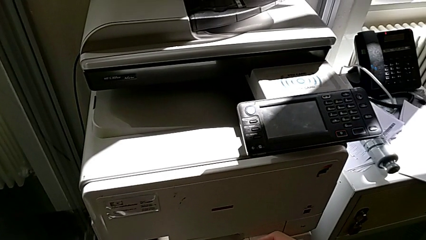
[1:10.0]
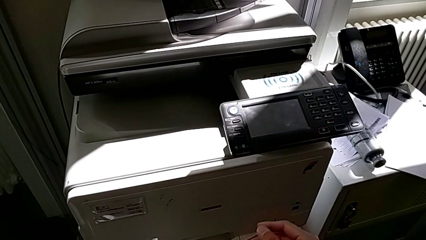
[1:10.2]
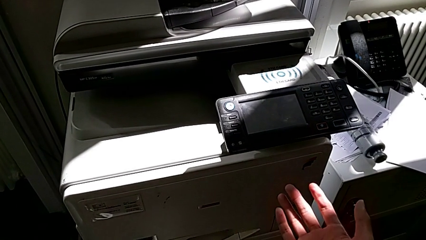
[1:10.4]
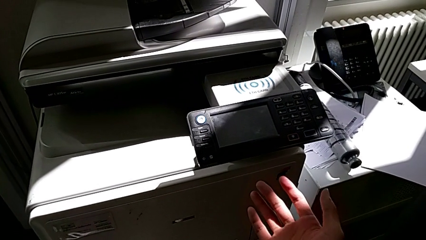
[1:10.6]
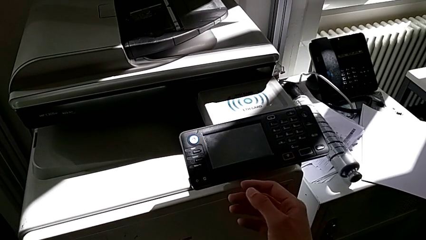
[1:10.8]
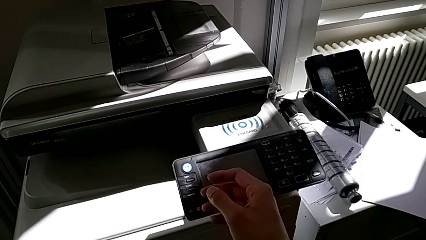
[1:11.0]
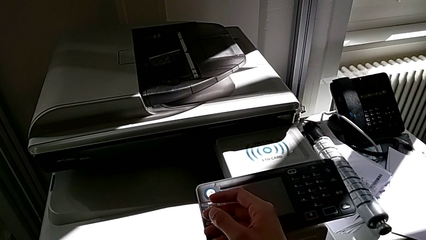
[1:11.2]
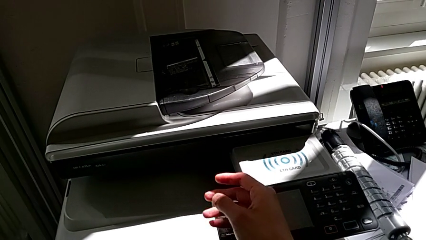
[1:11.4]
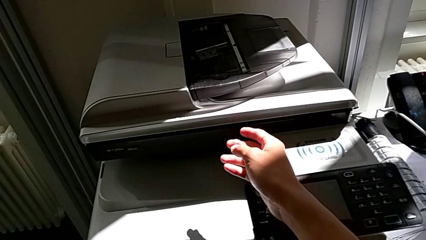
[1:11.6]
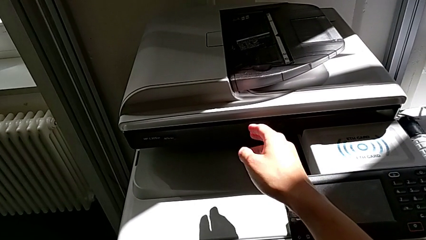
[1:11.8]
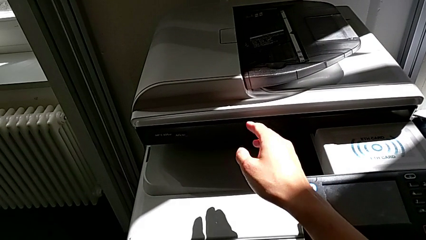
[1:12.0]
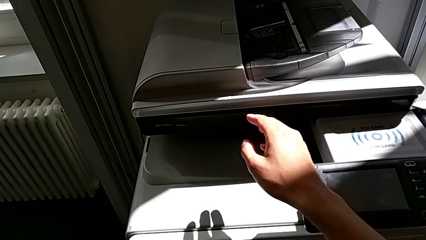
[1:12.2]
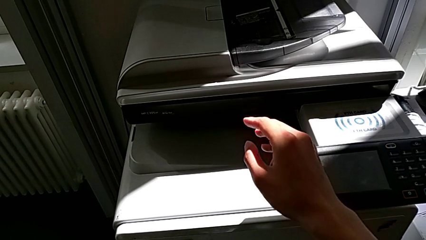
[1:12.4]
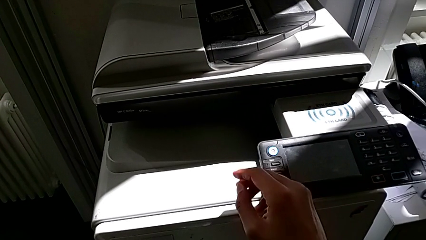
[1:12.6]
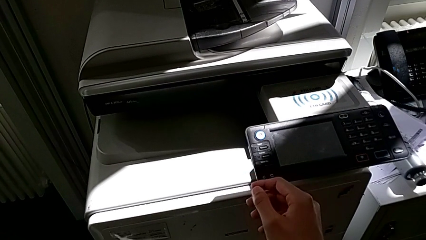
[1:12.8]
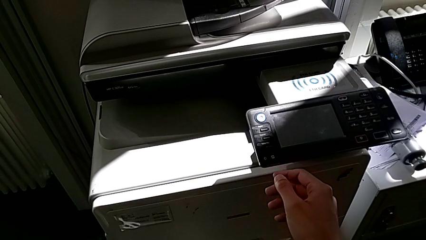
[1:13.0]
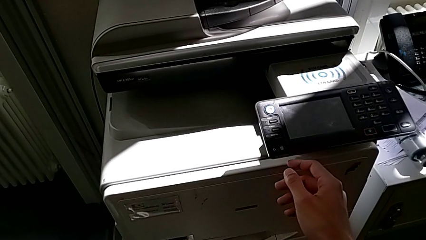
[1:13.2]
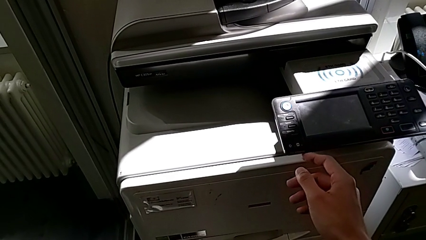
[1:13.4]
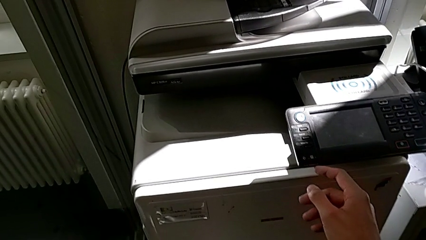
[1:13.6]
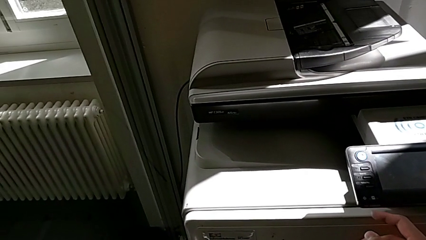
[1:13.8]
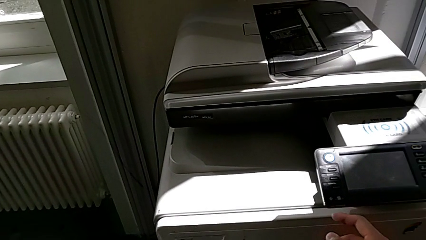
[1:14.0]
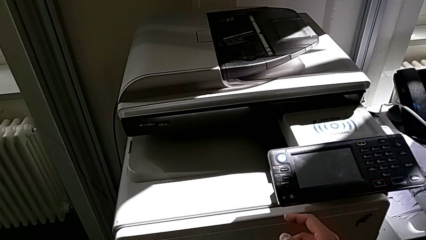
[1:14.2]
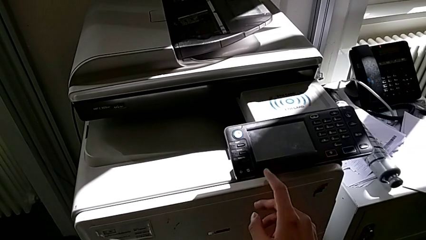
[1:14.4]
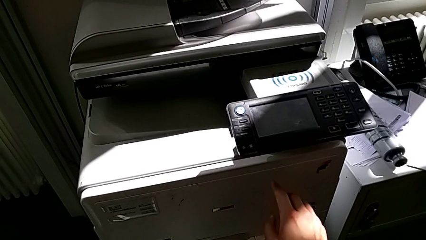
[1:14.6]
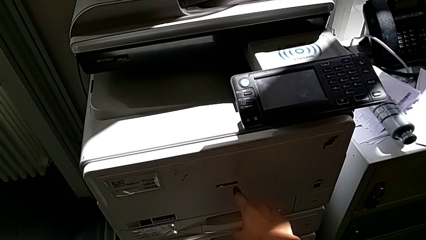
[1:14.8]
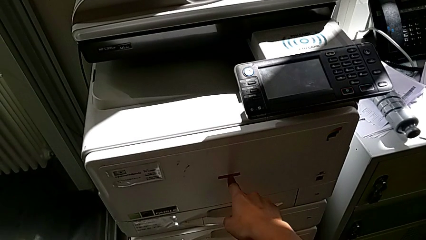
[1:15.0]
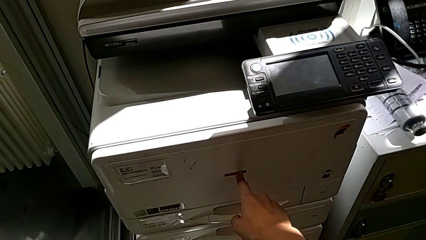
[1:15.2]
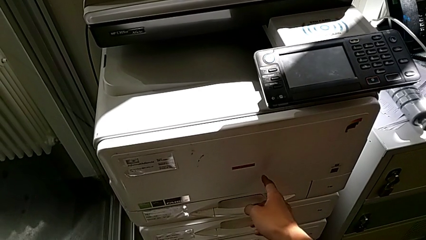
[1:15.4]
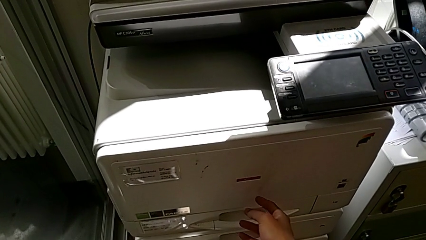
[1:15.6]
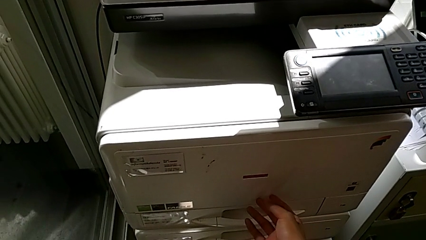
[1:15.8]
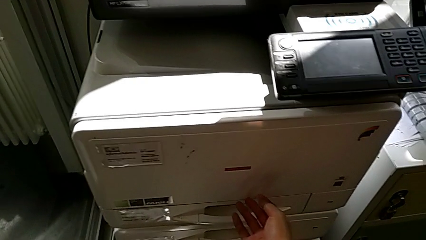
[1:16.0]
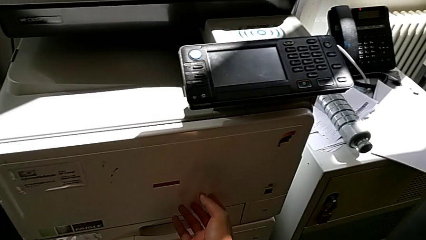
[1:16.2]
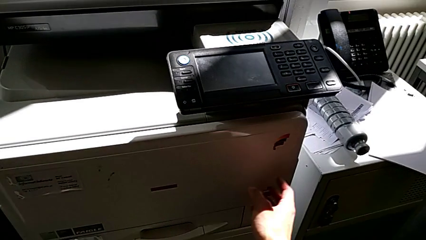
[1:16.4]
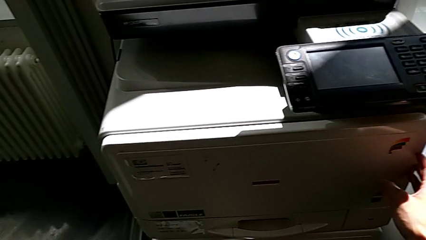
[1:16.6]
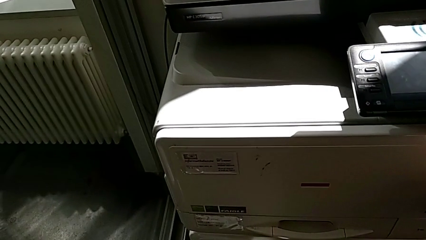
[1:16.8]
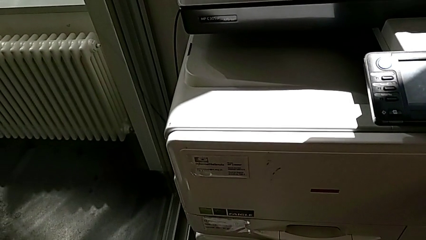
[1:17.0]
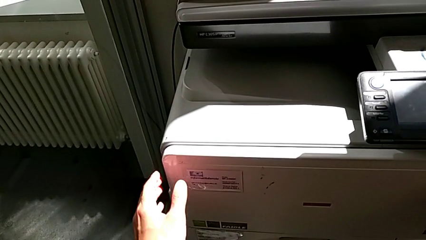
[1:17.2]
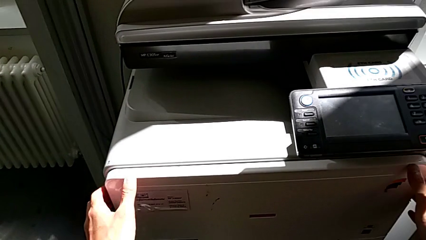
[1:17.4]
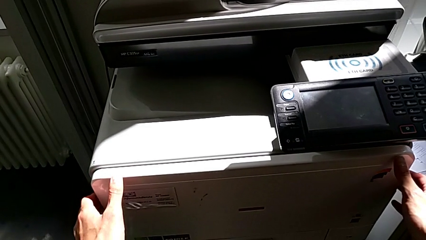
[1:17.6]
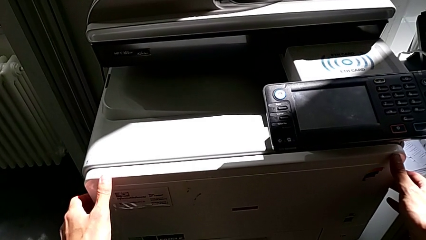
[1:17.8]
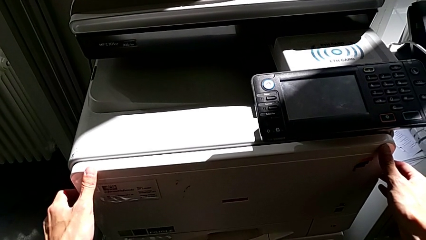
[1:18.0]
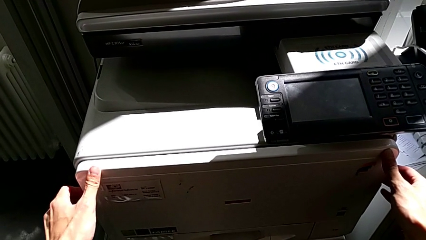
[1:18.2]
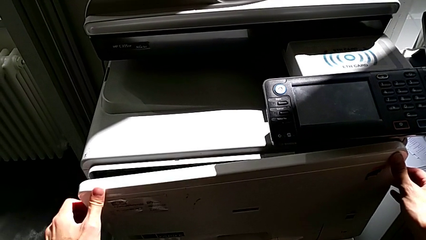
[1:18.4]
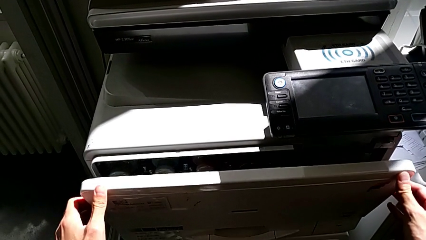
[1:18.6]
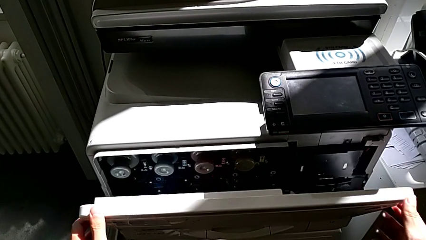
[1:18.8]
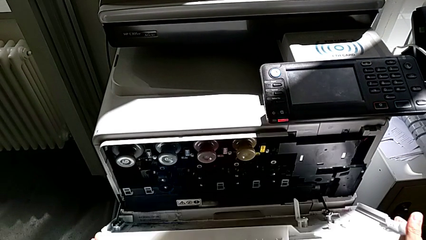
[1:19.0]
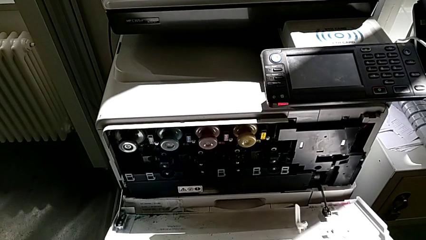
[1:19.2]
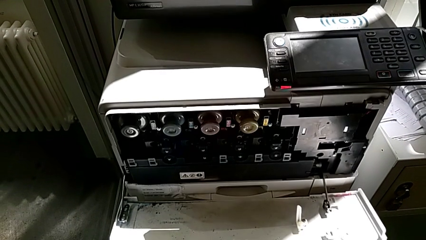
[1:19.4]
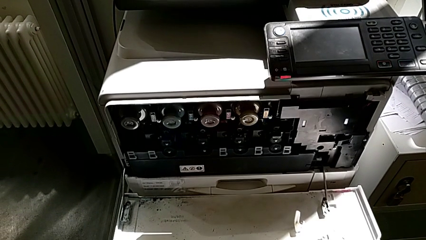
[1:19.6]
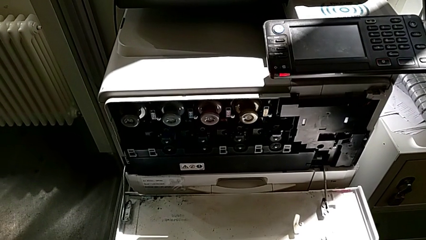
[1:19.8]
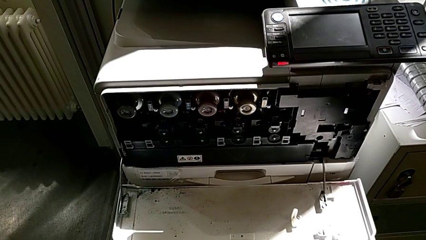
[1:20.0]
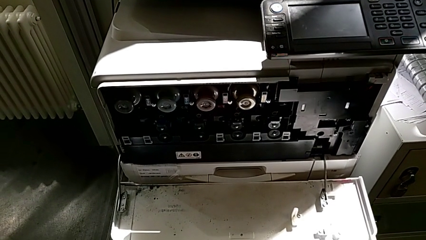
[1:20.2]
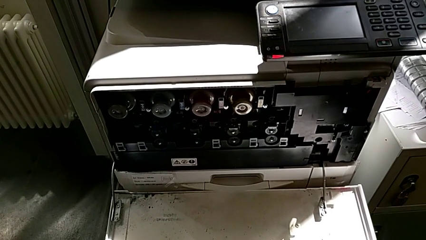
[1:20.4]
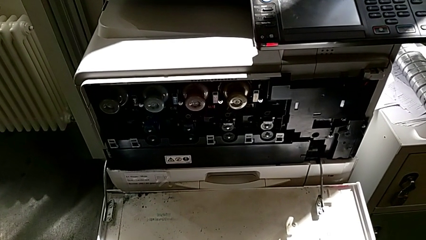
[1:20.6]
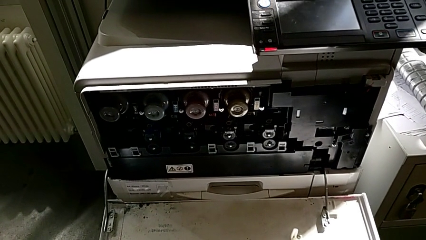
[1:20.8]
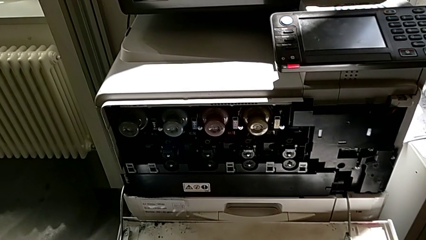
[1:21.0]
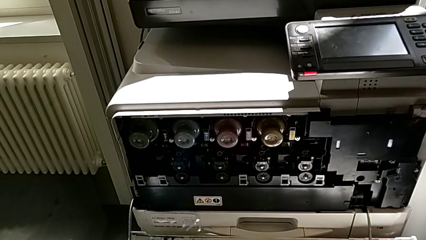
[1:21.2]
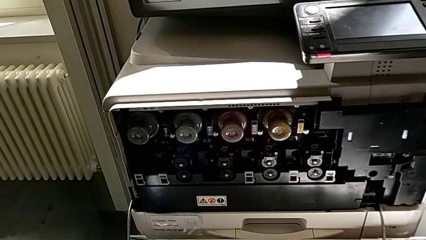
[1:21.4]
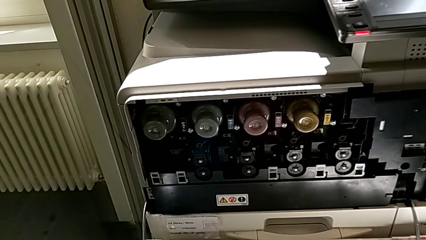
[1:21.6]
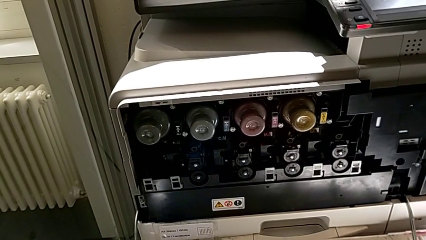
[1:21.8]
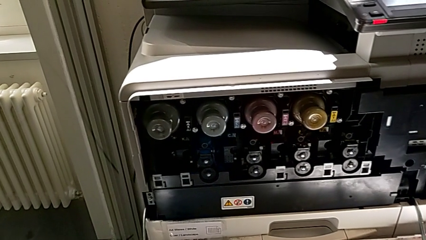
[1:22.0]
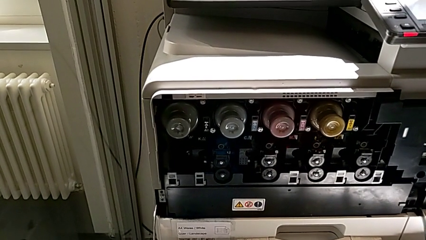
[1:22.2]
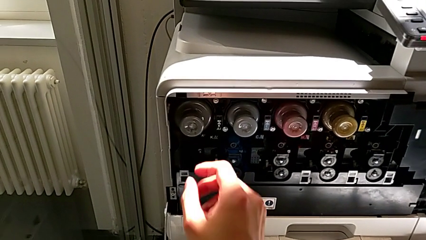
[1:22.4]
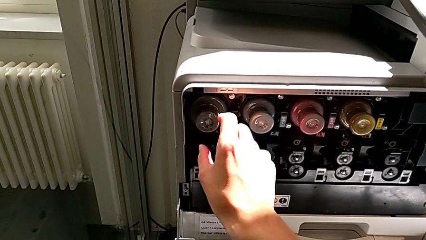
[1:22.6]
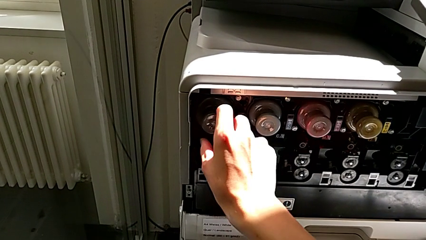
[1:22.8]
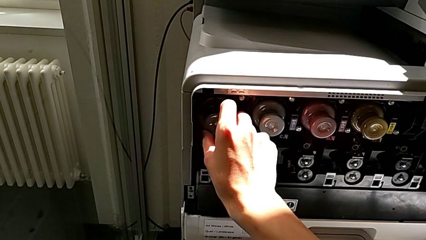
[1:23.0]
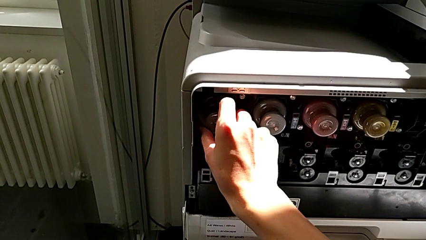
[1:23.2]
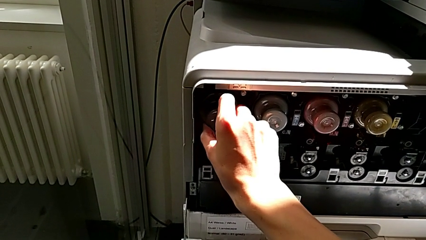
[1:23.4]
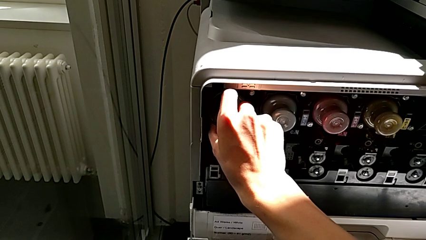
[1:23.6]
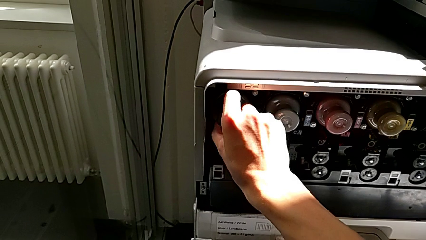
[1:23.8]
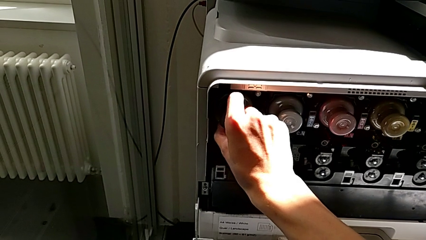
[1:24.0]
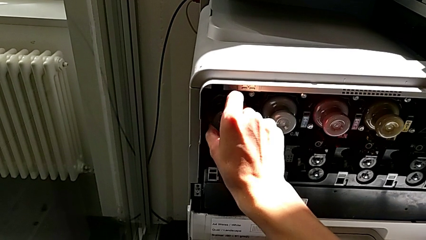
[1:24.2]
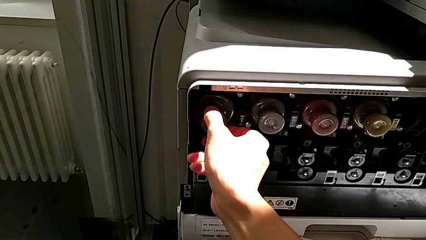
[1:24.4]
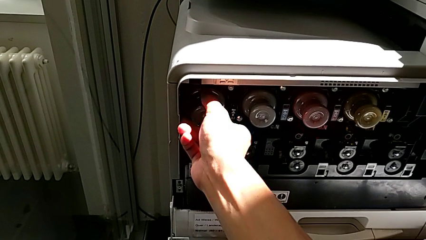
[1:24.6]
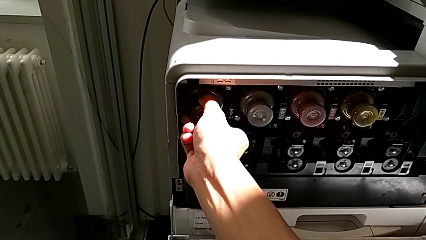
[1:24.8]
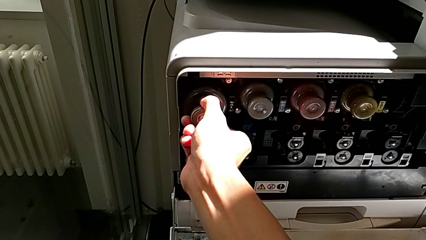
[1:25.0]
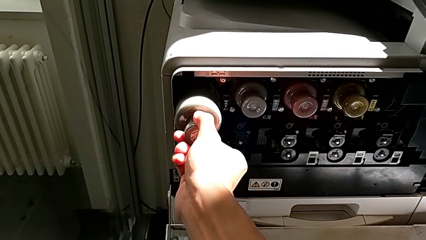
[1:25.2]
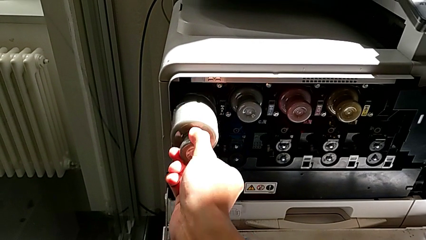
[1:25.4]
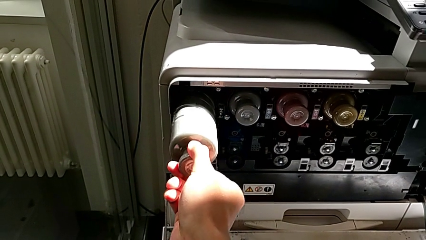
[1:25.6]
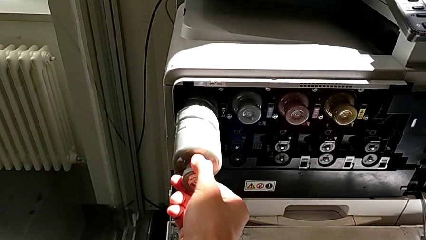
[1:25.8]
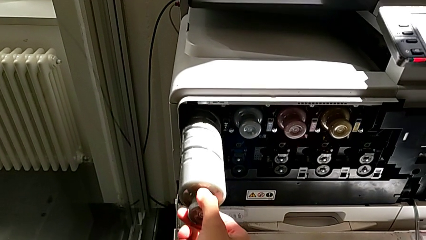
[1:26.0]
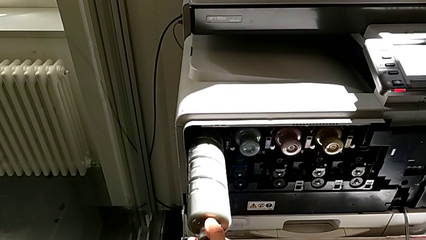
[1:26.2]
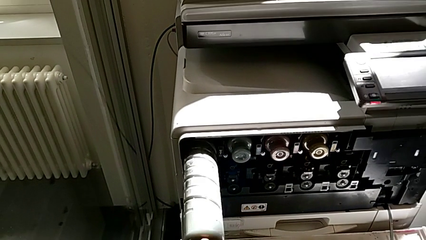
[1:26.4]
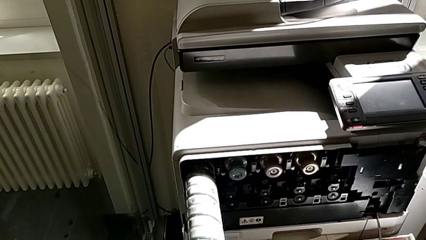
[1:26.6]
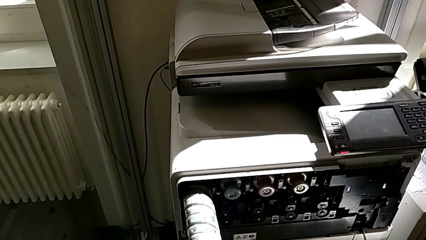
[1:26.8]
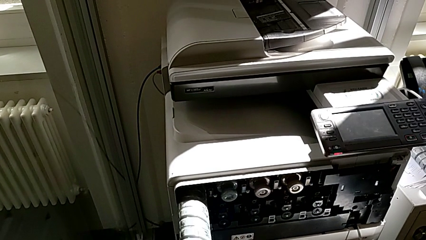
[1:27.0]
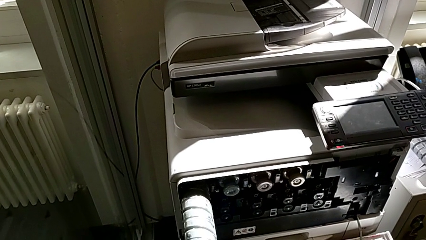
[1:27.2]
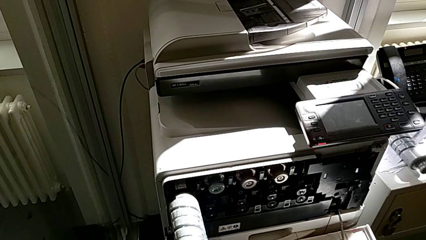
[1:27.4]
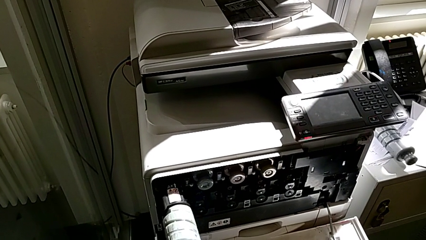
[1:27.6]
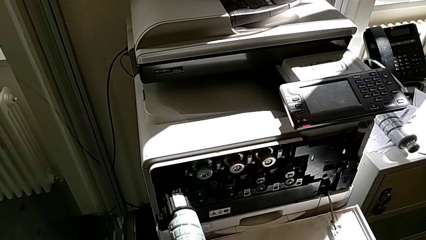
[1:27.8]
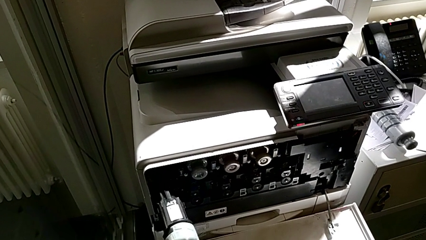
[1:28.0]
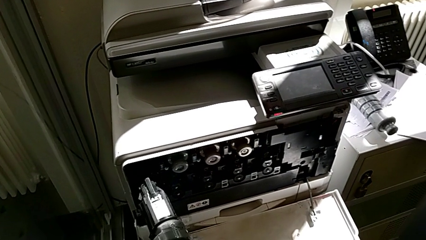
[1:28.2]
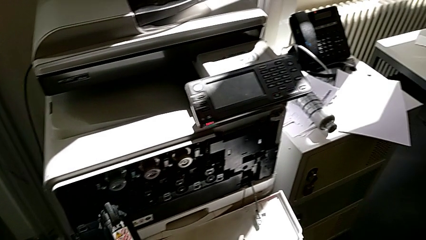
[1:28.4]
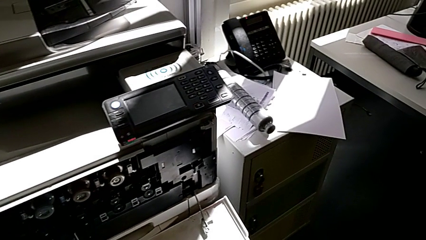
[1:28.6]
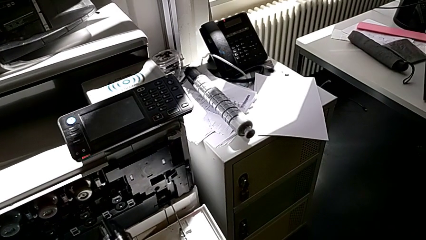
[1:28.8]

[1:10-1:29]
The camera wearer is exchanging the black ink cartridge. They keep inspecting the printer, touch the cartridge gate, open it, grab the old ink cartridge, pull it and withdraw it.
